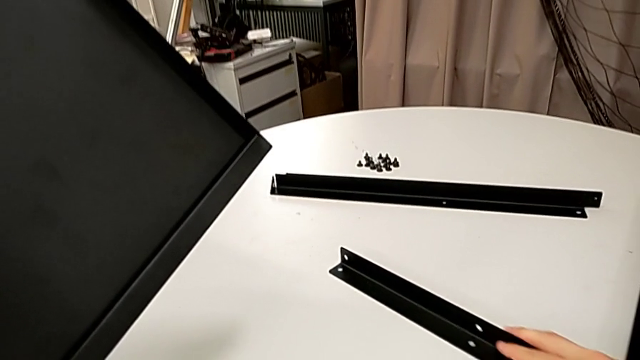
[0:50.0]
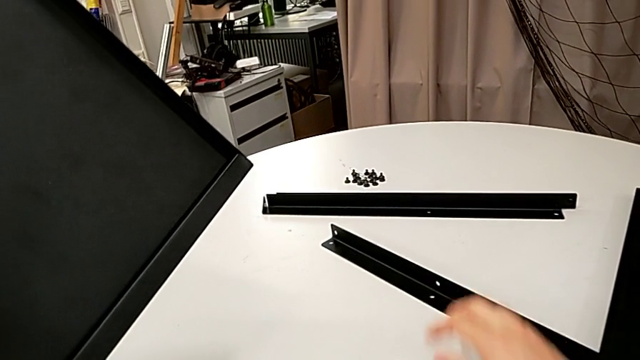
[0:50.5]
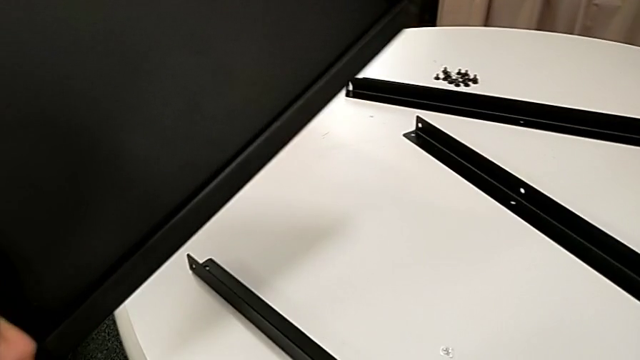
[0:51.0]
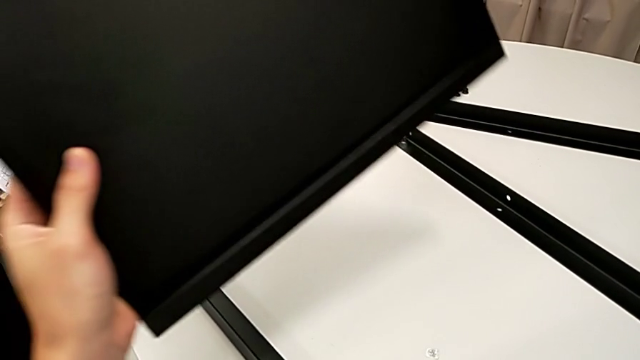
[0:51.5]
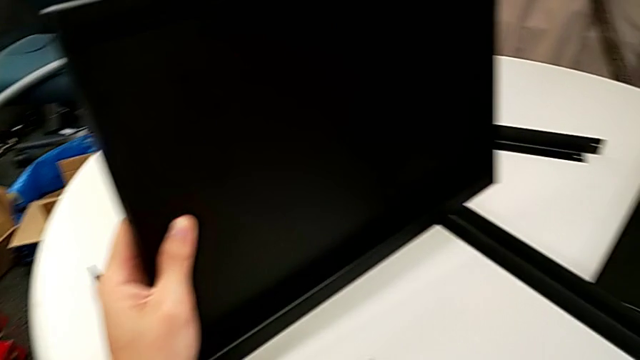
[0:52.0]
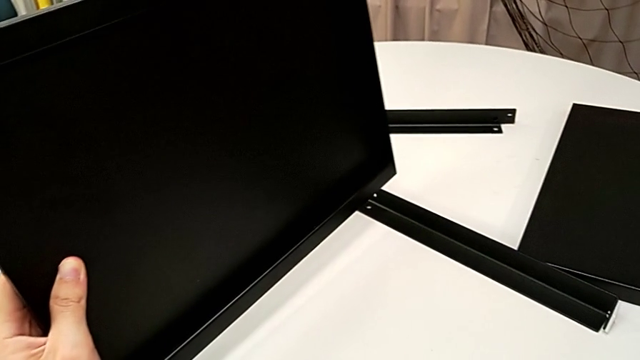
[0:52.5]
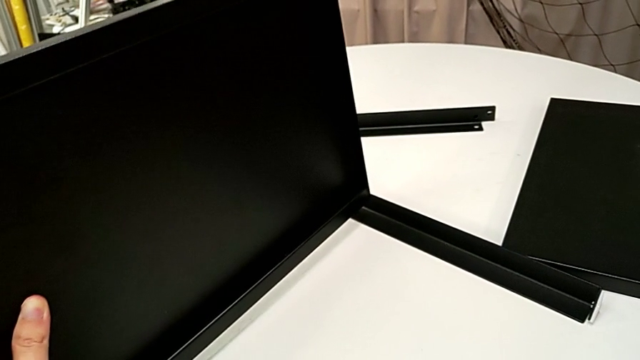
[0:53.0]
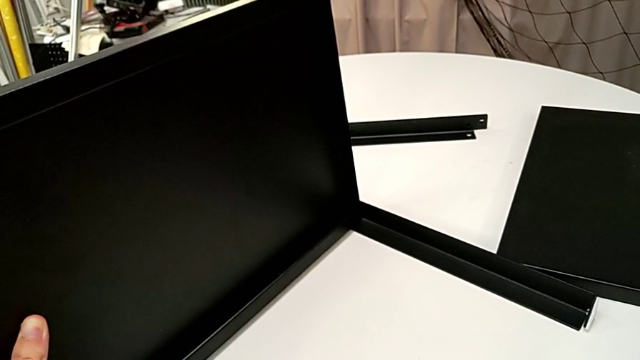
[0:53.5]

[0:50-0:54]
The camera wearer is aligning the middle tray of the legs. They slide the leg and align the tray.

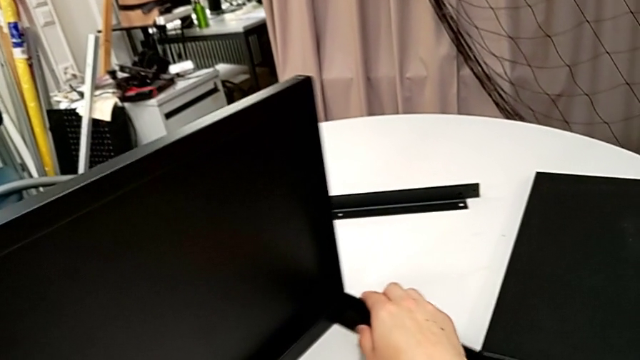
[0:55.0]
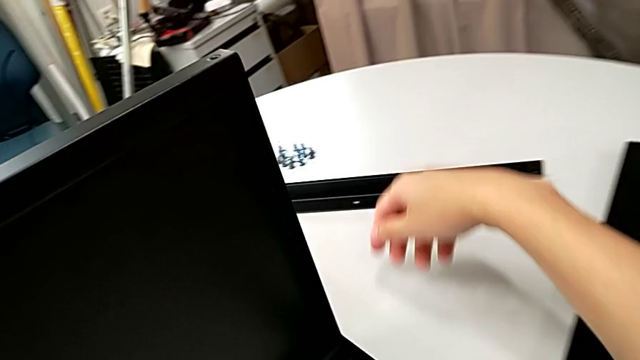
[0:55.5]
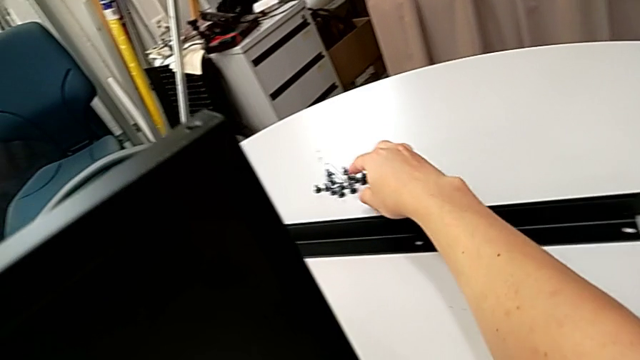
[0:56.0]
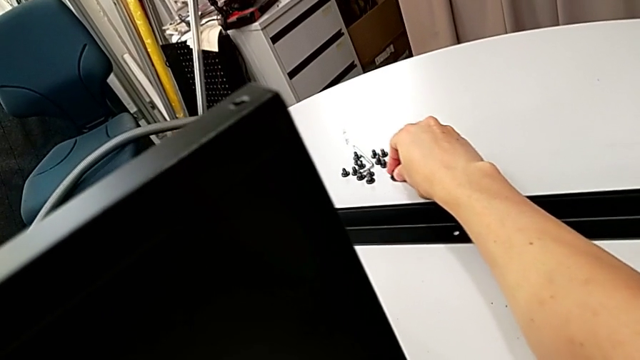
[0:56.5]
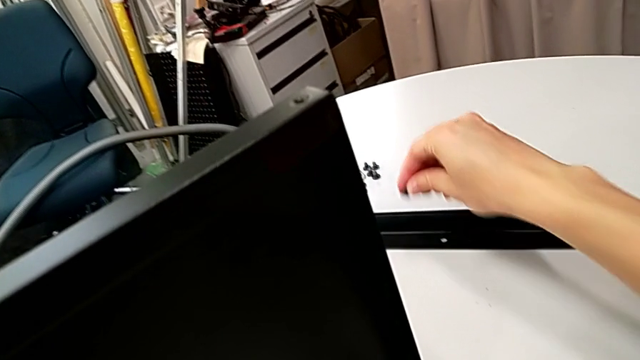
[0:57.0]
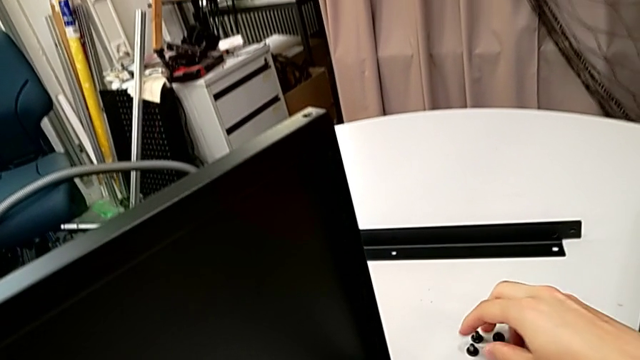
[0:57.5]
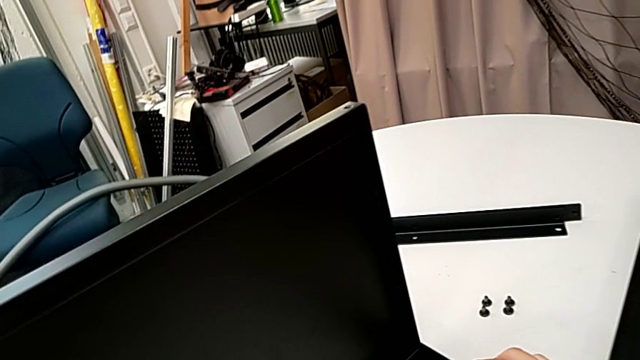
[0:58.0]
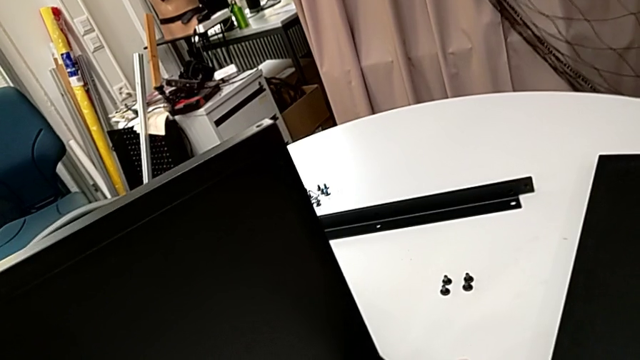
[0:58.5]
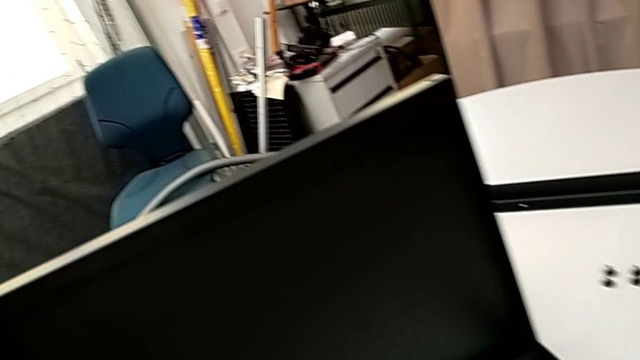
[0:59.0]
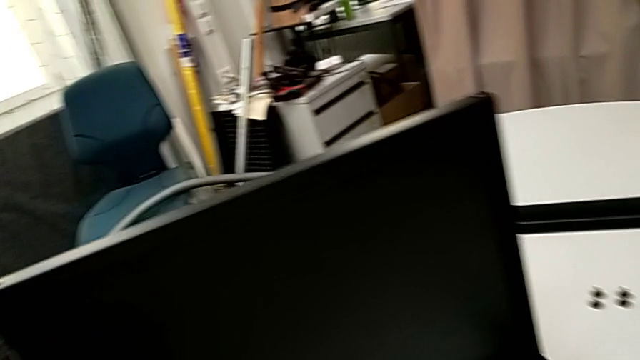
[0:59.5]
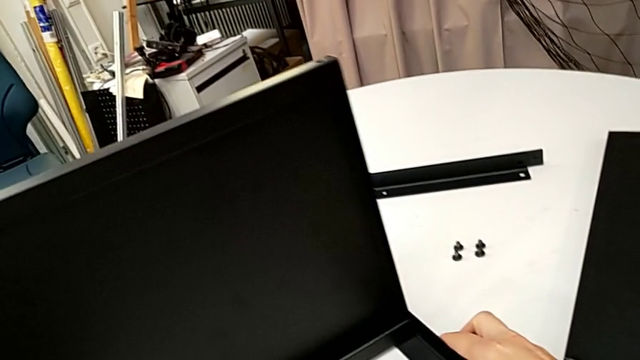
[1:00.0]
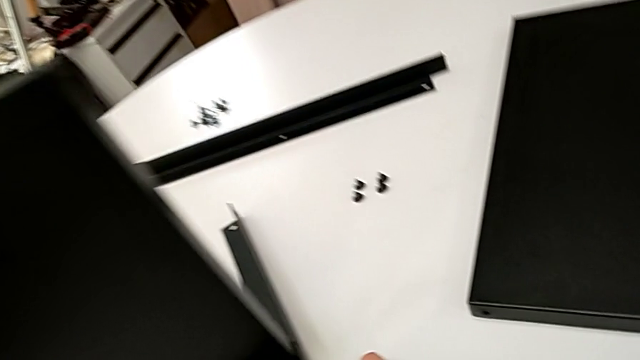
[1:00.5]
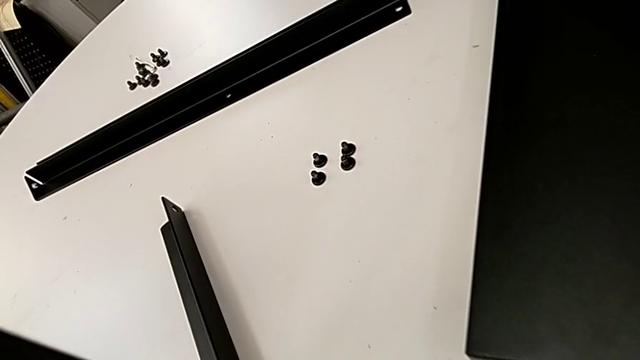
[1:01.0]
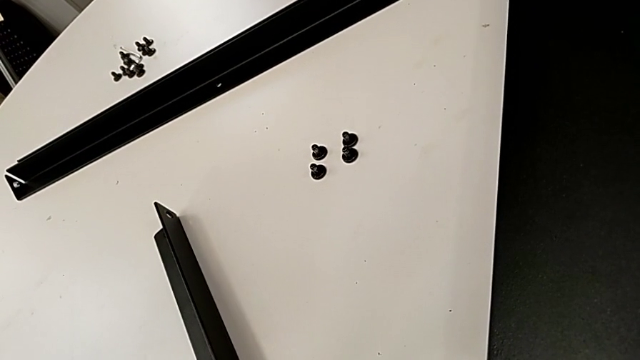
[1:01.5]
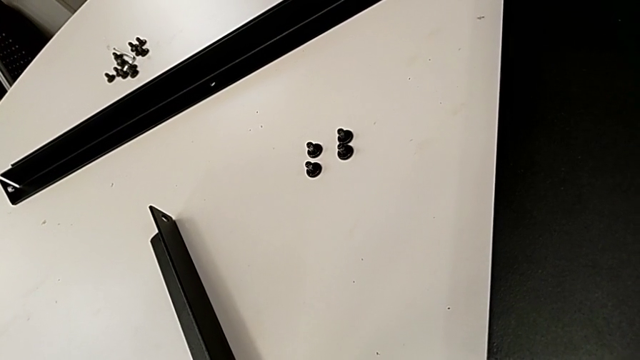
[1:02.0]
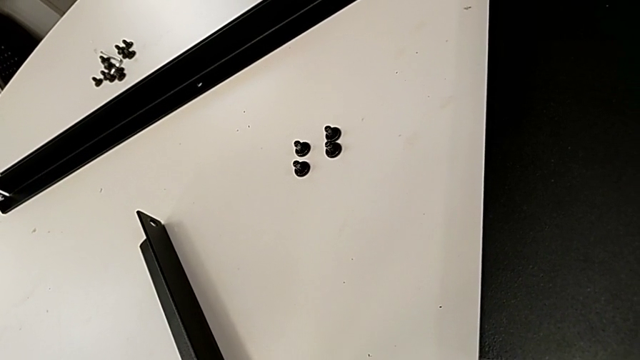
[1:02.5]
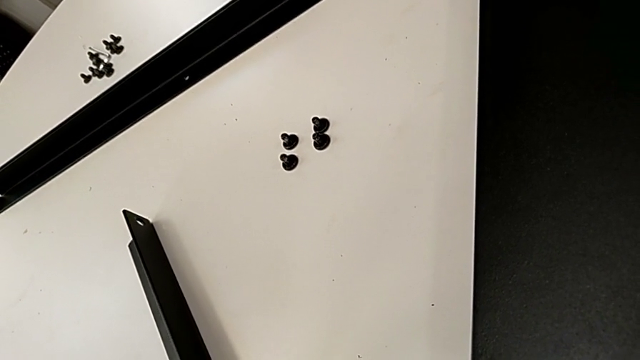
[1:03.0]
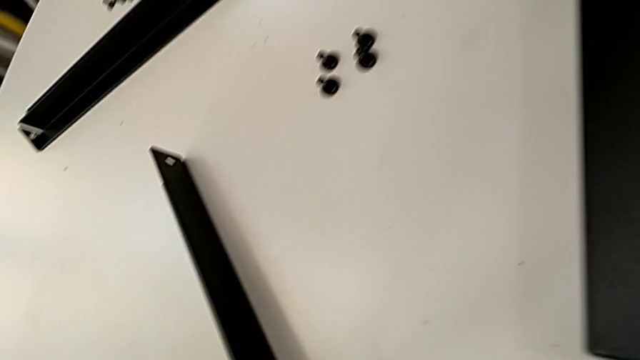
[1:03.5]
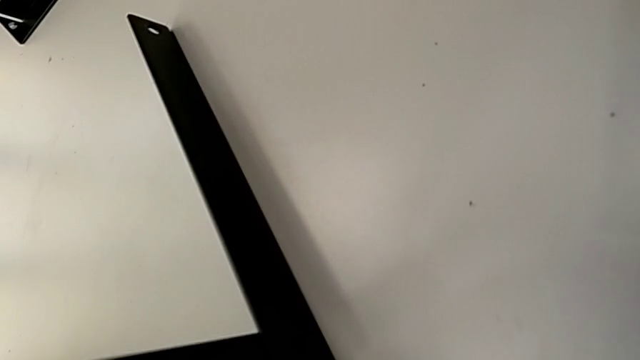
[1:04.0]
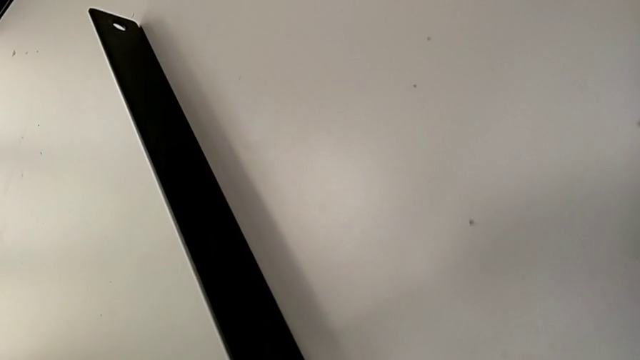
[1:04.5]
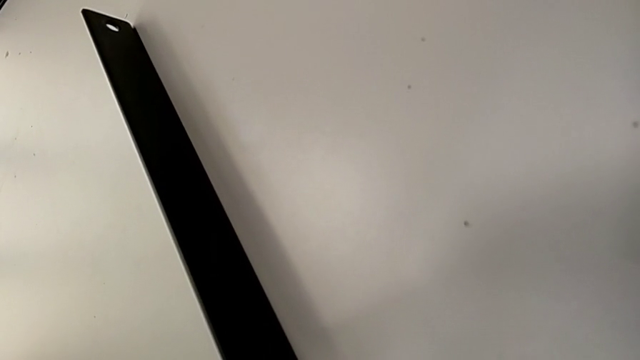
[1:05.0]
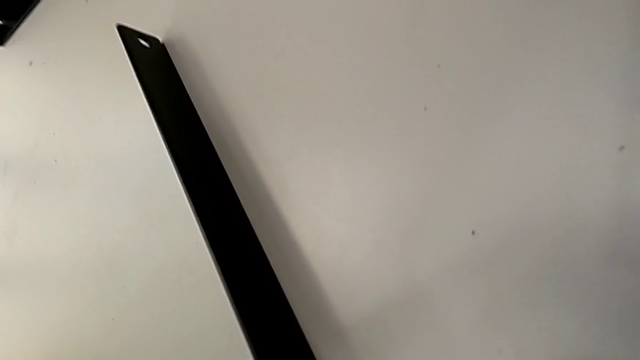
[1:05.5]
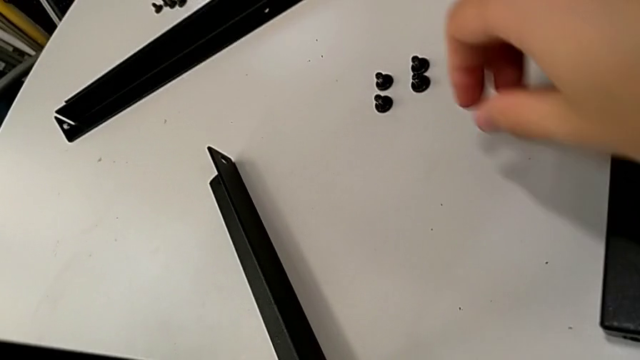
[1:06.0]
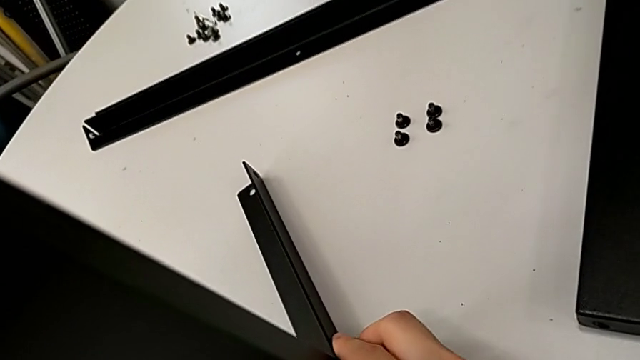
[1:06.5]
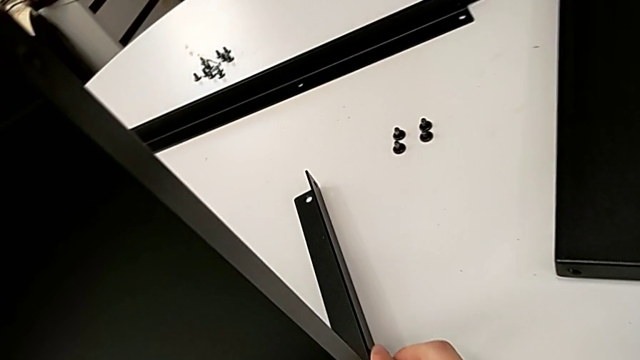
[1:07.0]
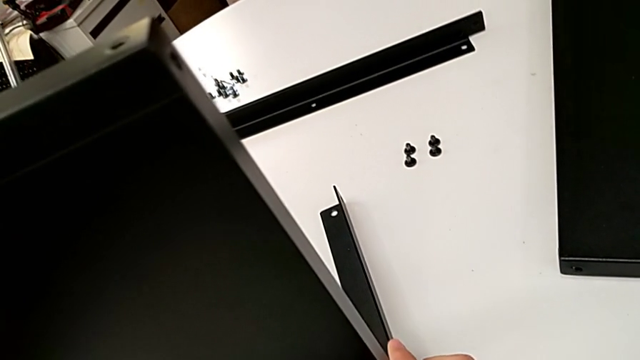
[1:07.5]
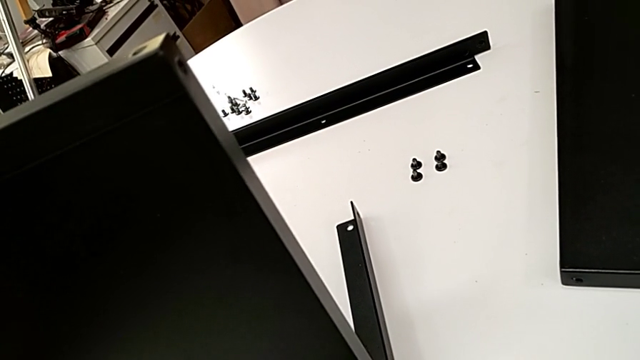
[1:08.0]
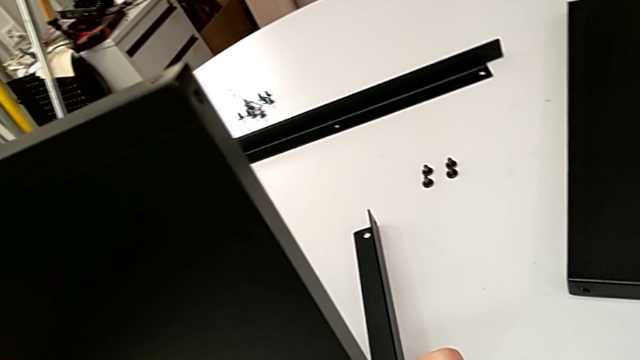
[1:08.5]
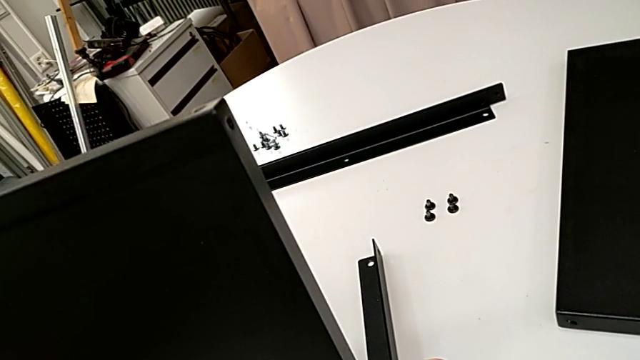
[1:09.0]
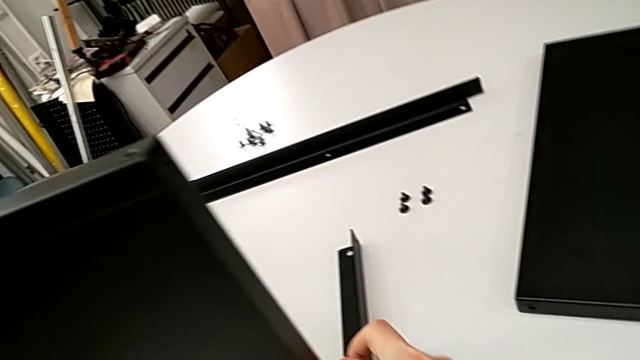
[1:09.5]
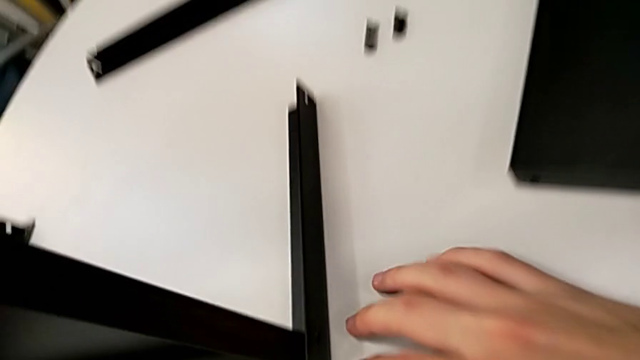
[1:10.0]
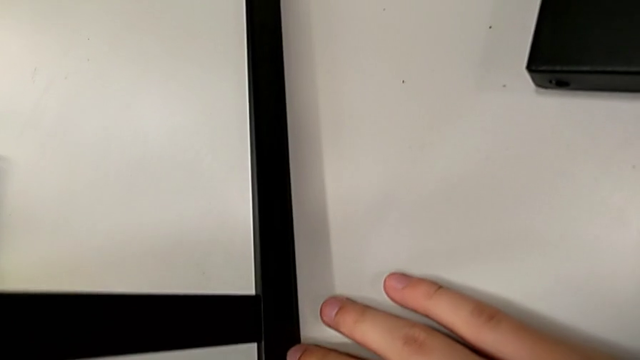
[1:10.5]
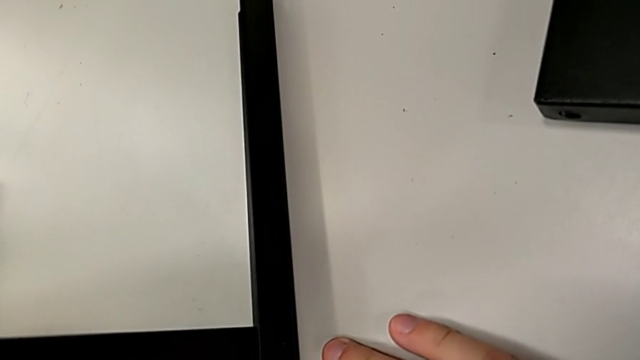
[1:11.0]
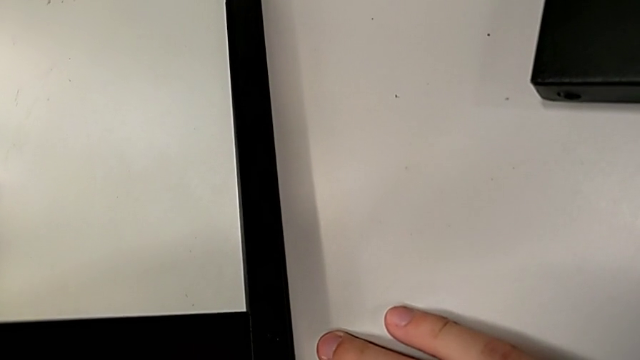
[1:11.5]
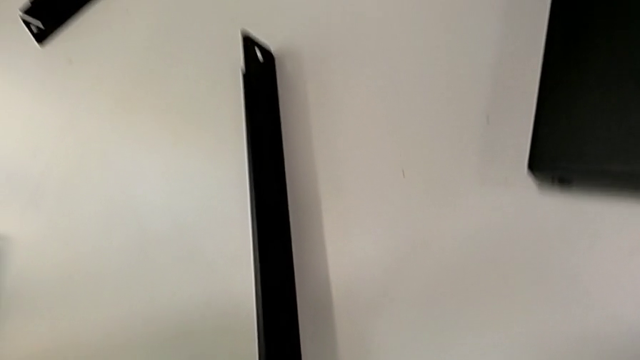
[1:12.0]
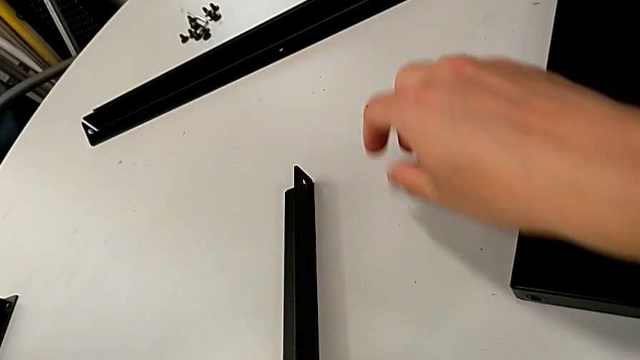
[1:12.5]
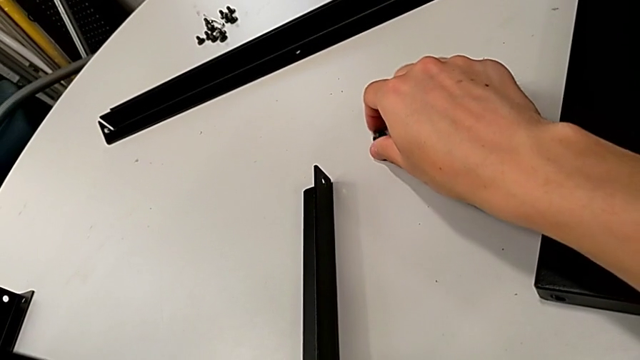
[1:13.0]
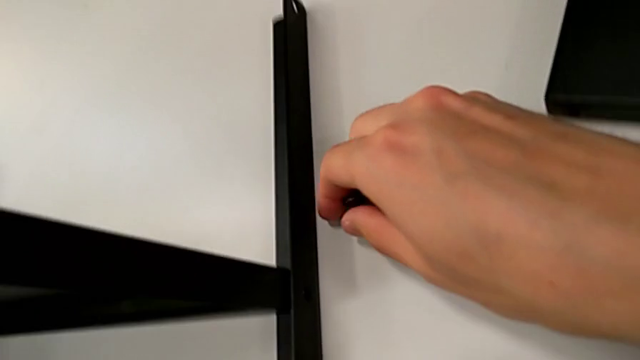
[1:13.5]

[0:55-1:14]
The camera wearer is screwing the first leg to the bottom tray. They align the hex socket head, align the tray, align the leg and grab the hex socket head.
